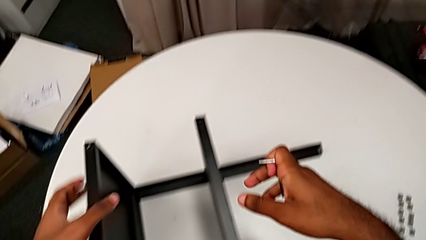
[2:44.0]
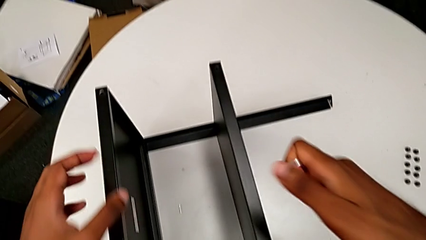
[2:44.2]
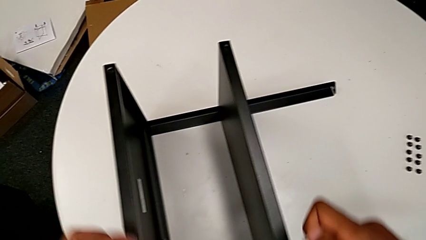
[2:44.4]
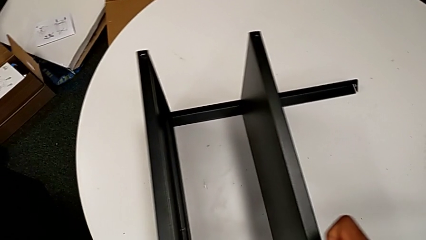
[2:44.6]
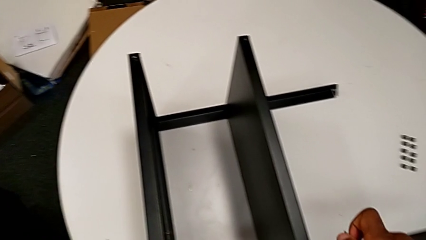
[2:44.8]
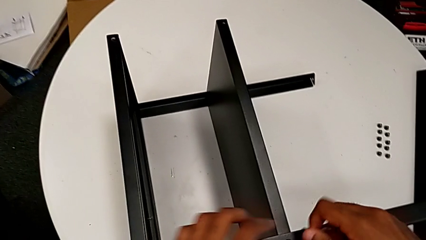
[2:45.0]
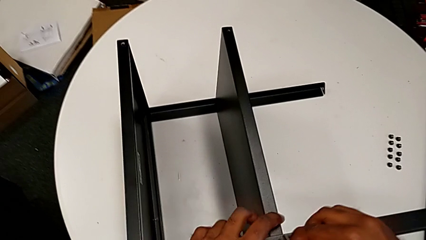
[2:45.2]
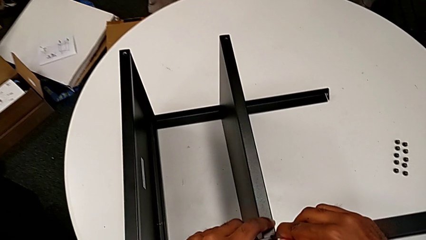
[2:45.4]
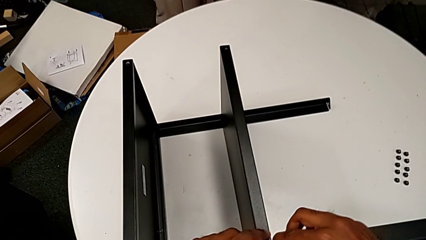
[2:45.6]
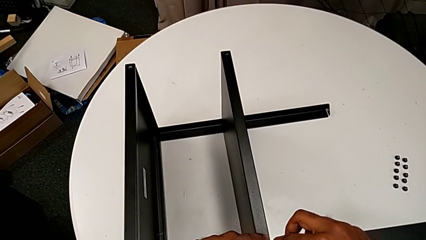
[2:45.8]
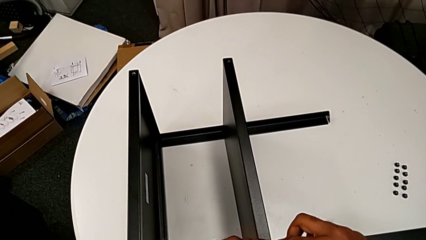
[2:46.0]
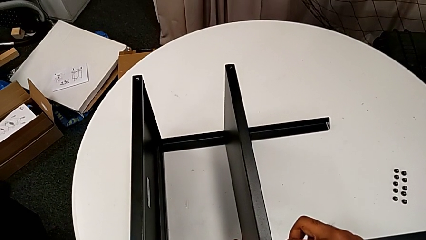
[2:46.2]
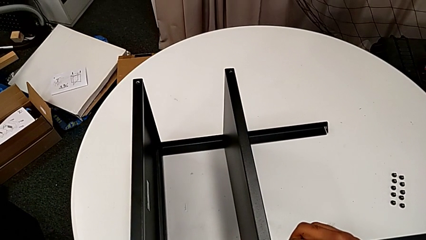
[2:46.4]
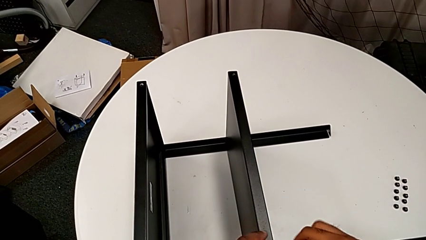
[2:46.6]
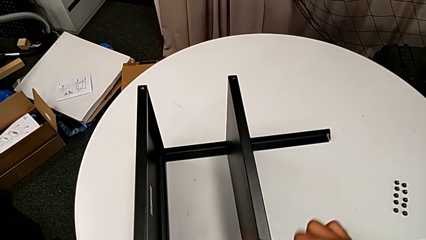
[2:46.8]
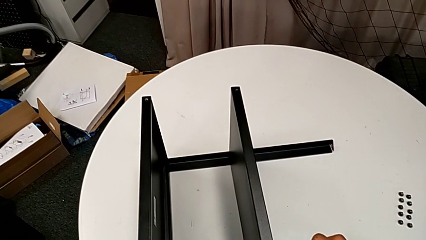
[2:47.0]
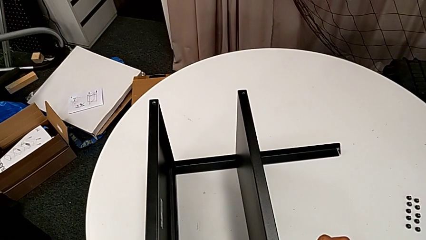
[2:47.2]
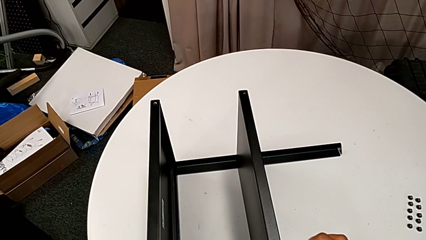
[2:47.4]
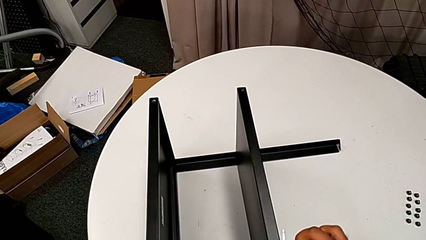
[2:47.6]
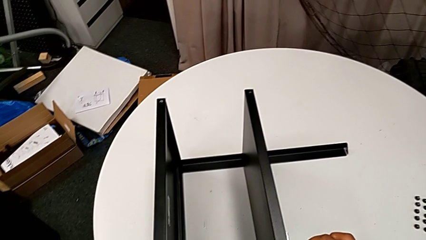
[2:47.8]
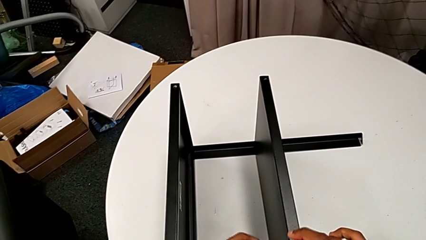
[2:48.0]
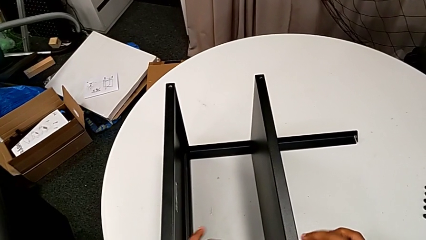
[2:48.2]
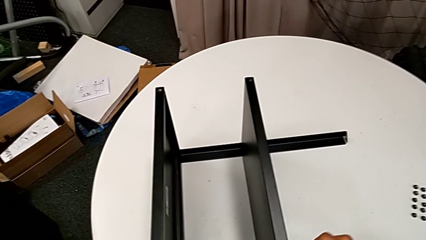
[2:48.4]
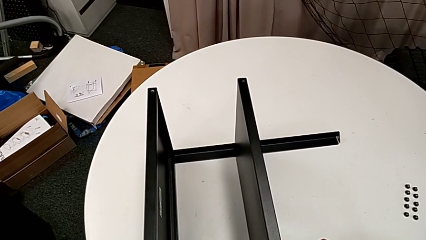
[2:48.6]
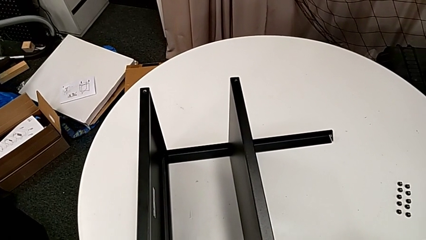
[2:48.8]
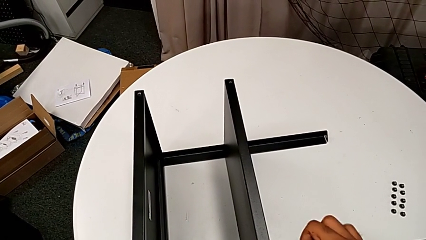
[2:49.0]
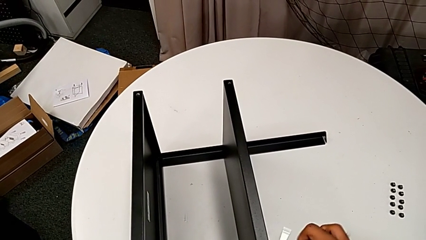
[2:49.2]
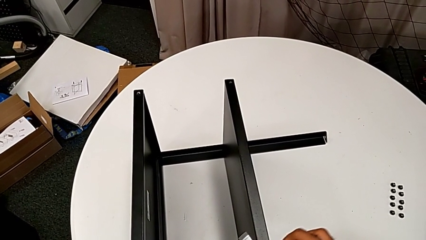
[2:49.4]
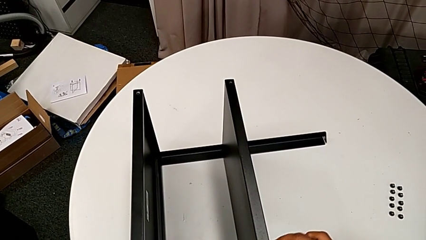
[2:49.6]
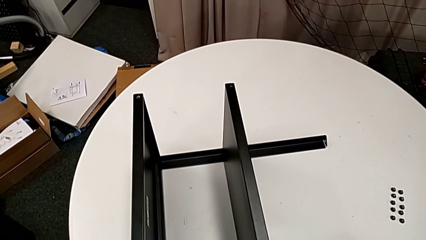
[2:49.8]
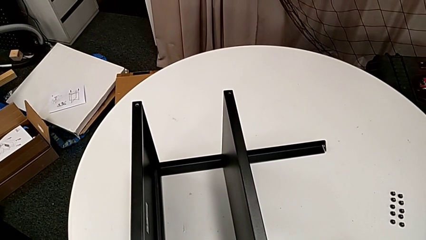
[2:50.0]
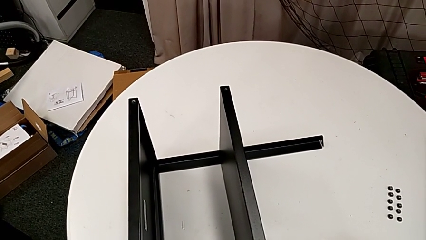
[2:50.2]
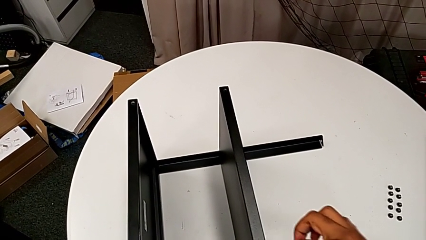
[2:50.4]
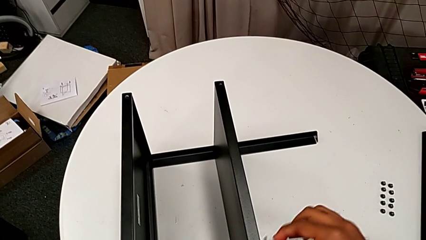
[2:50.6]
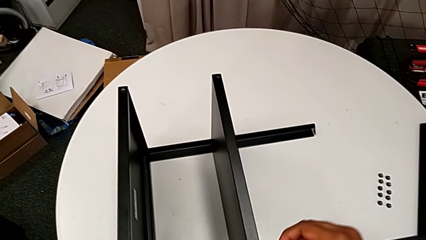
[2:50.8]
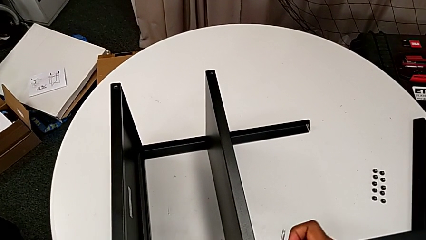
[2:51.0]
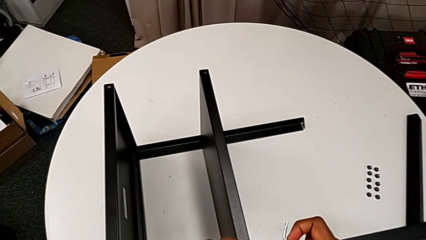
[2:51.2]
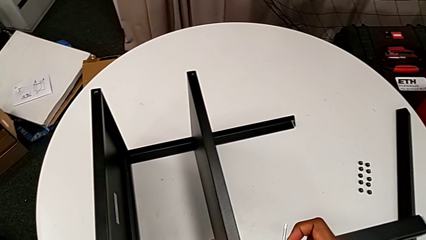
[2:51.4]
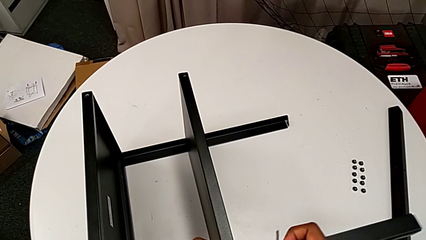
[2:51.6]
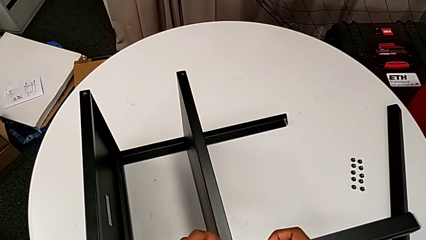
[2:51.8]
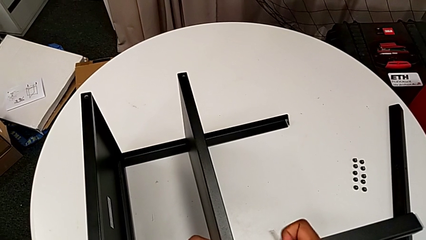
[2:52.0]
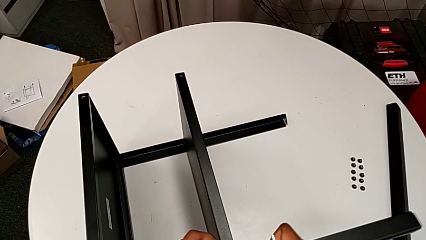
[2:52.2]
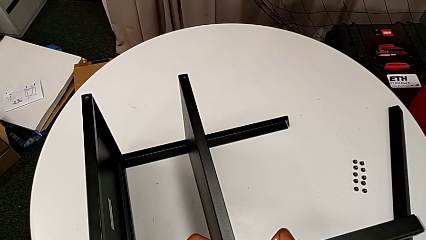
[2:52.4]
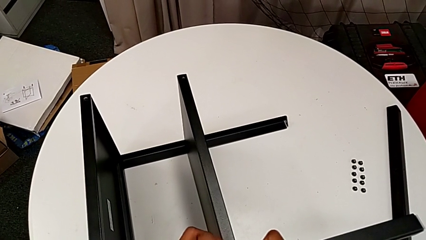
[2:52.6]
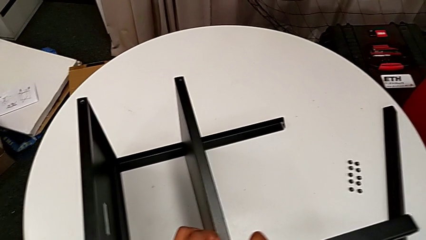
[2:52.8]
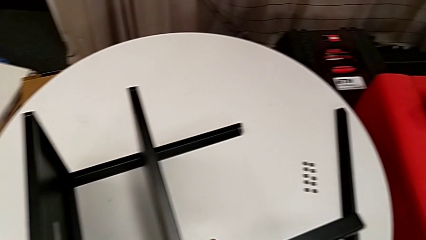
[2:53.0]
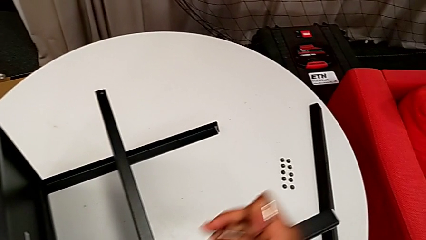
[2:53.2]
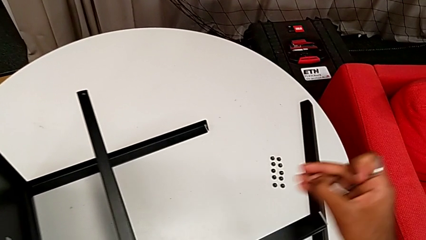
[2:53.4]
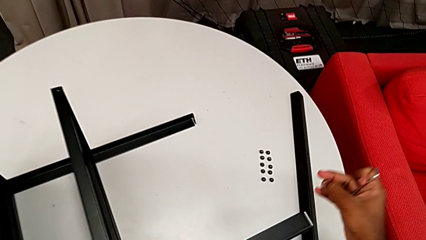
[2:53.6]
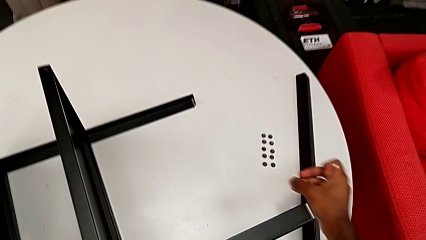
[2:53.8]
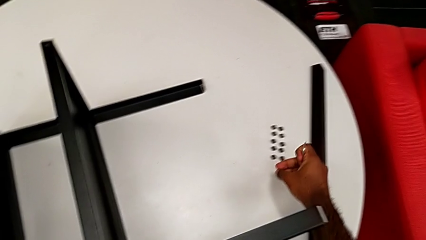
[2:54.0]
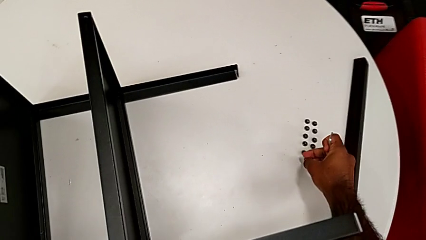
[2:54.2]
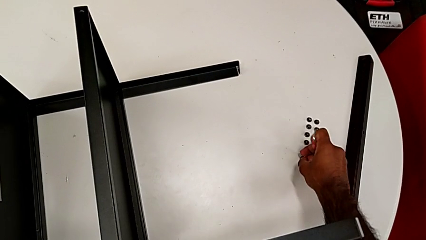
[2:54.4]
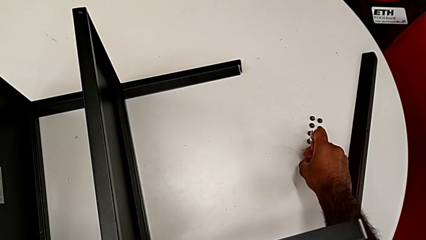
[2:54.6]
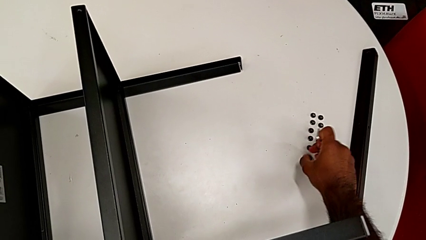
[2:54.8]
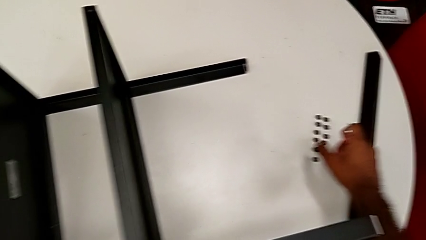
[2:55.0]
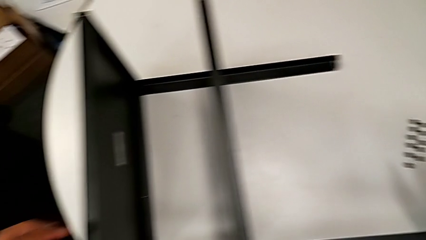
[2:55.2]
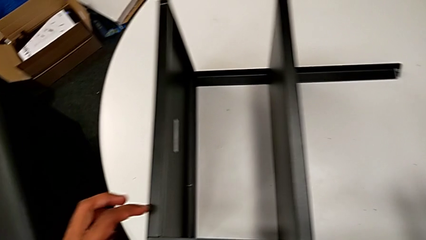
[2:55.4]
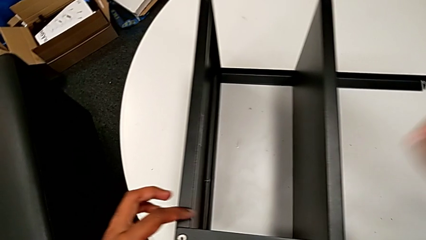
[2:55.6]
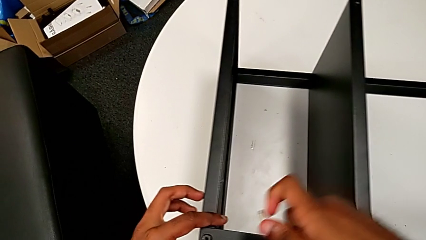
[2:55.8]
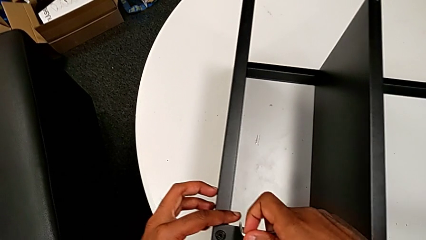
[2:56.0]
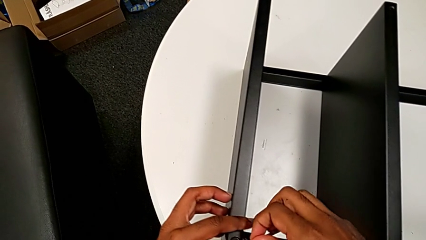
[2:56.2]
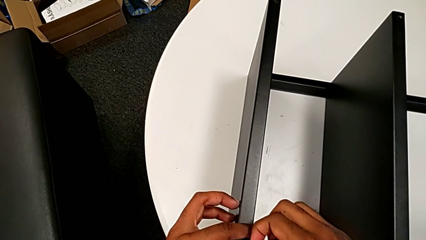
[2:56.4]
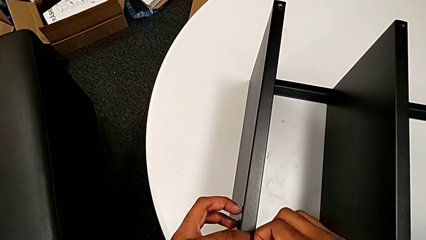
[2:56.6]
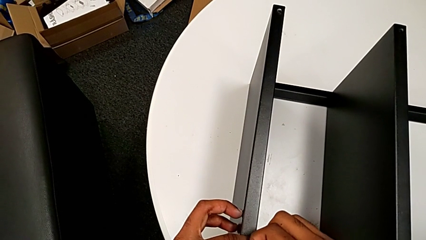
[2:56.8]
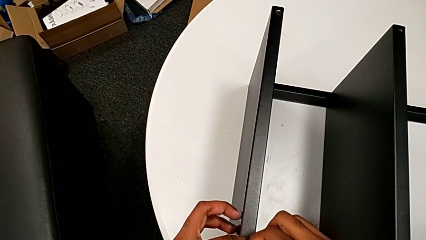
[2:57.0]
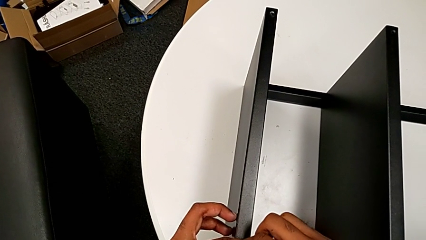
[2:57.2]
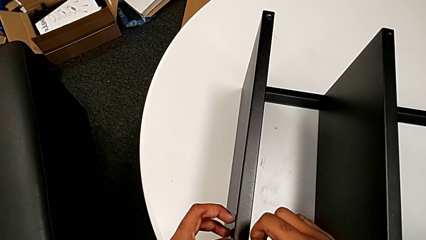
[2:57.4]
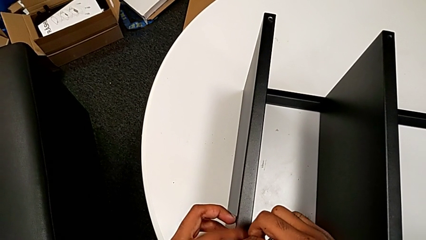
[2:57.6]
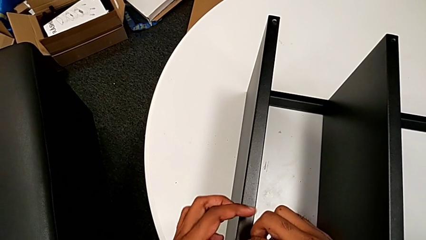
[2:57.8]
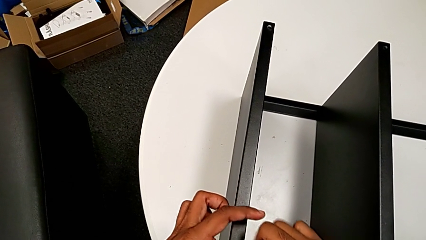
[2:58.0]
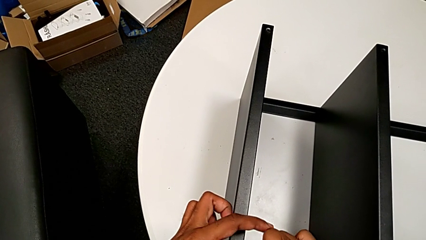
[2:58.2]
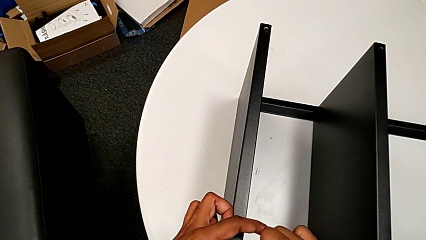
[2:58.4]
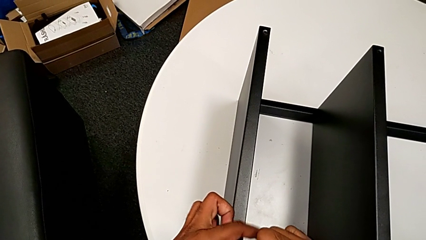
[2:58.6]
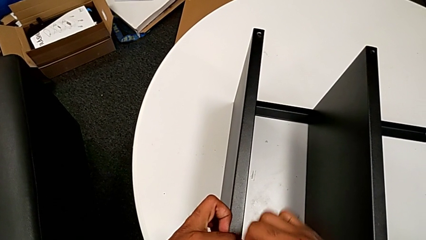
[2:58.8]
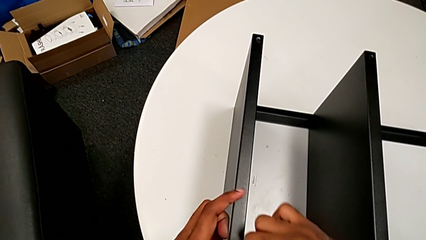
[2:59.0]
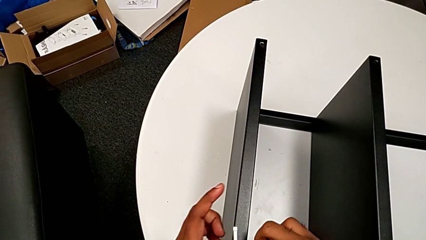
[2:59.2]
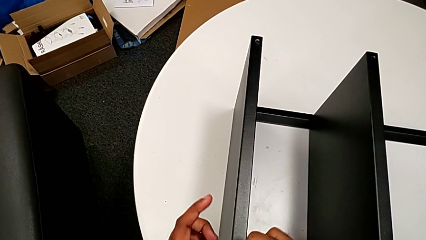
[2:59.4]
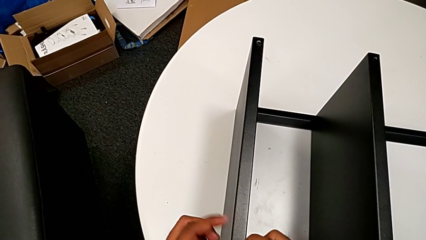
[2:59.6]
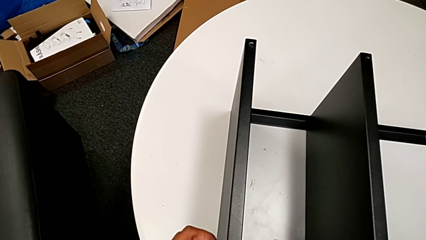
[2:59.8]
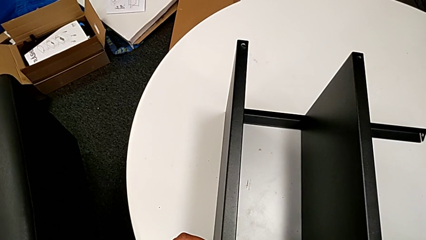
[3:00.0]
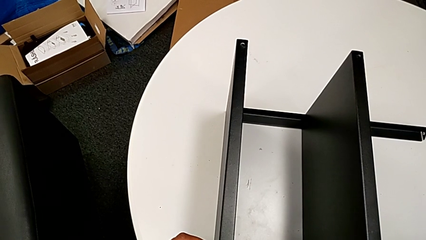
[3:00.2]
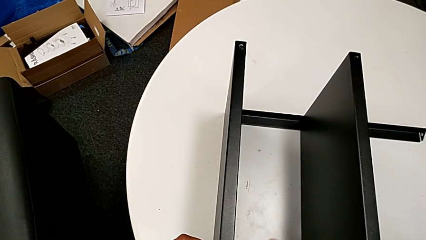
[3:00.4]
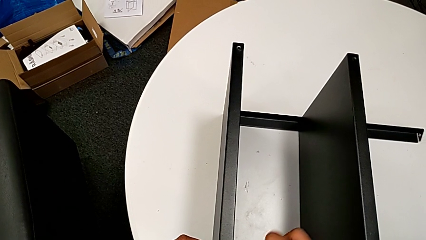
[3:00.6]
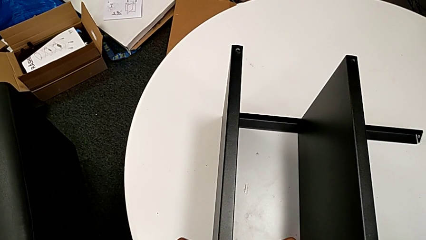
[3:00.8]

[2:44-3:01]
The camera wearer is unscrewing the screws on the third leg with an Allen wrench. They approach the Allen wrench, insert it, unscrew the hex socket head, withdraw the Allen wrench, unscrew the hex socket head, disassemble it, place it, approach it, insert the Allen wrench and begin to unscrew the hex socket head.
